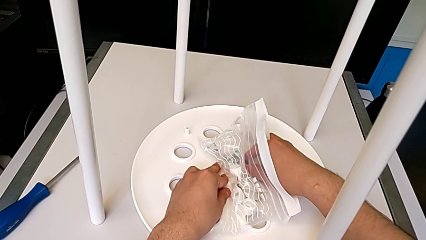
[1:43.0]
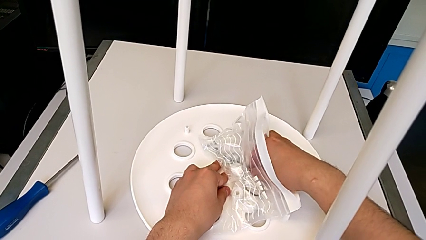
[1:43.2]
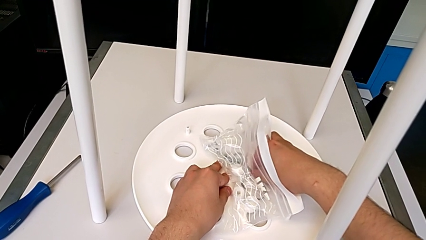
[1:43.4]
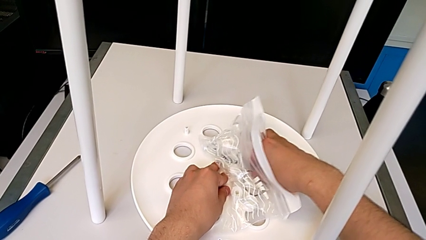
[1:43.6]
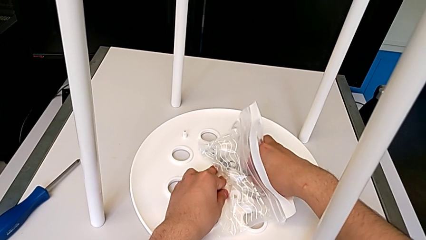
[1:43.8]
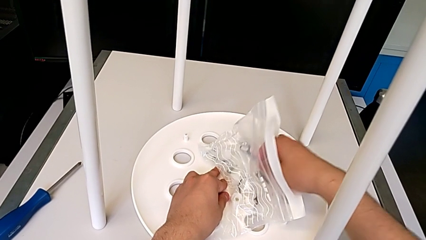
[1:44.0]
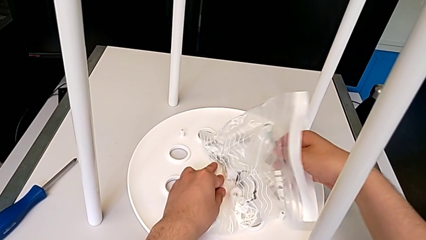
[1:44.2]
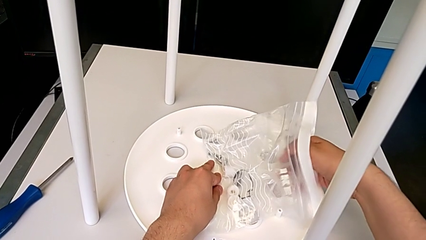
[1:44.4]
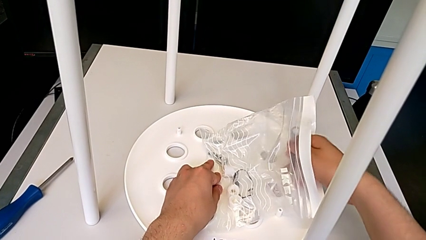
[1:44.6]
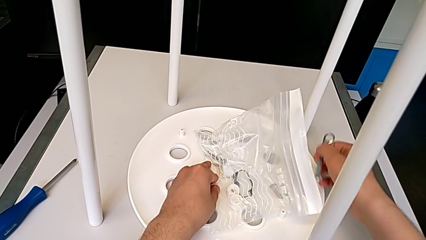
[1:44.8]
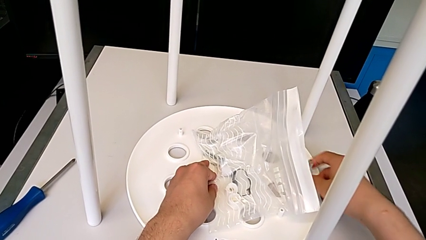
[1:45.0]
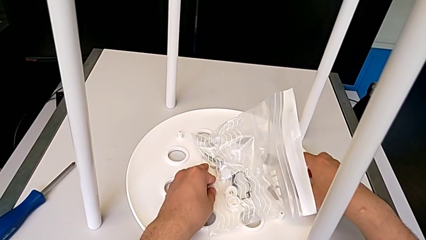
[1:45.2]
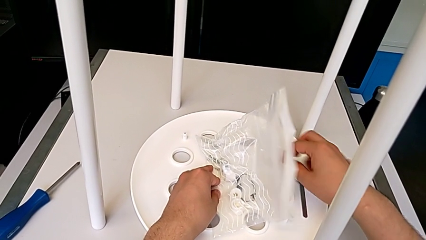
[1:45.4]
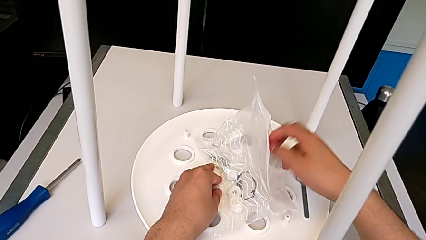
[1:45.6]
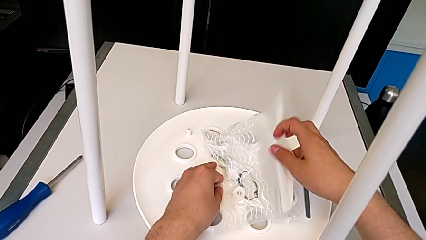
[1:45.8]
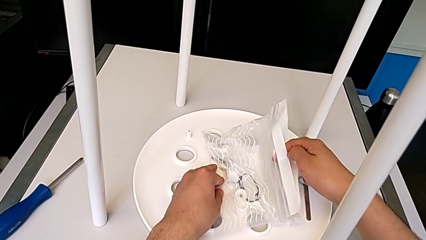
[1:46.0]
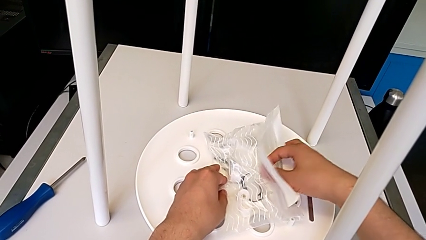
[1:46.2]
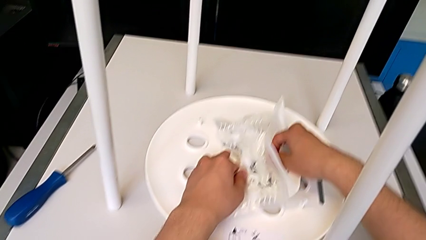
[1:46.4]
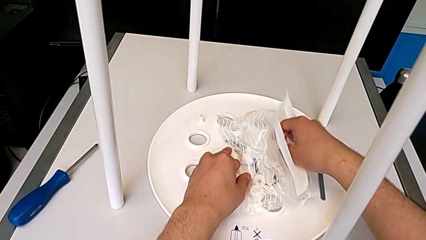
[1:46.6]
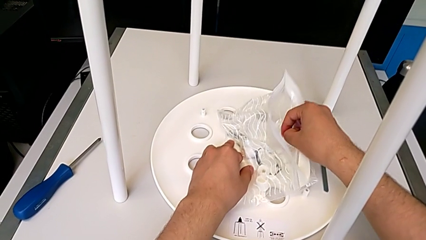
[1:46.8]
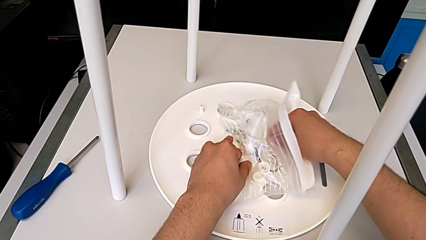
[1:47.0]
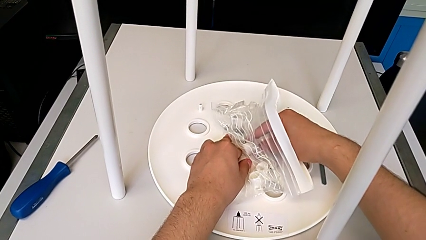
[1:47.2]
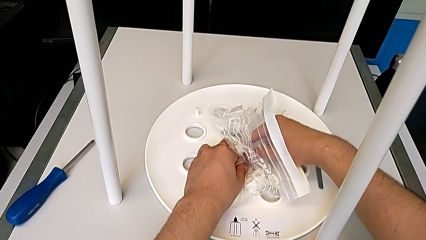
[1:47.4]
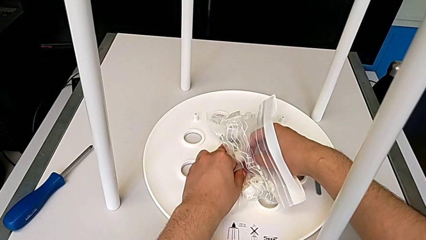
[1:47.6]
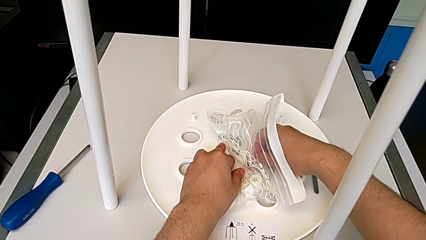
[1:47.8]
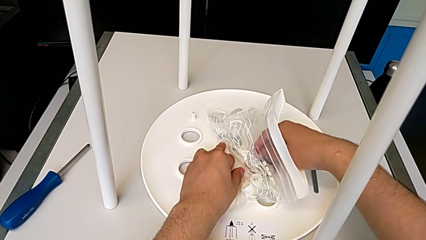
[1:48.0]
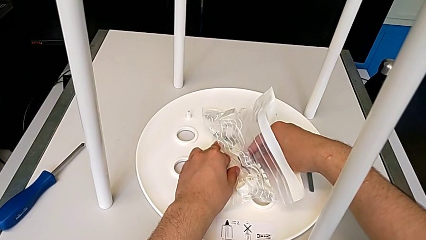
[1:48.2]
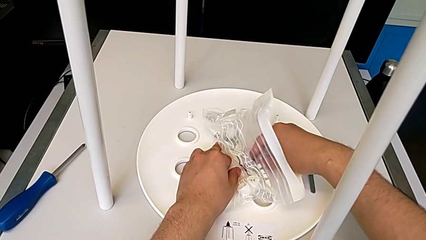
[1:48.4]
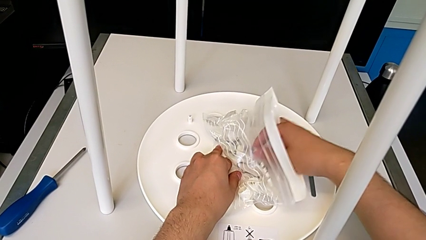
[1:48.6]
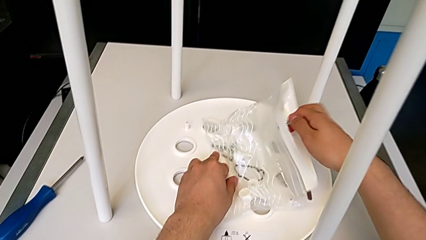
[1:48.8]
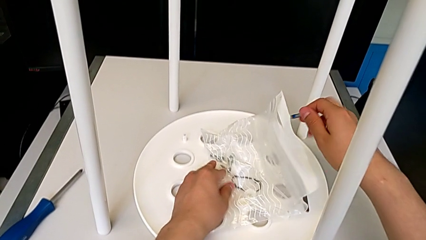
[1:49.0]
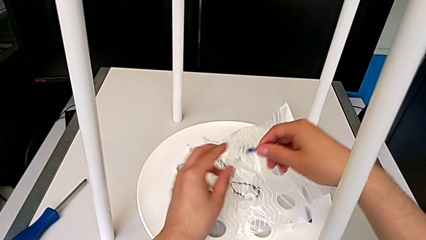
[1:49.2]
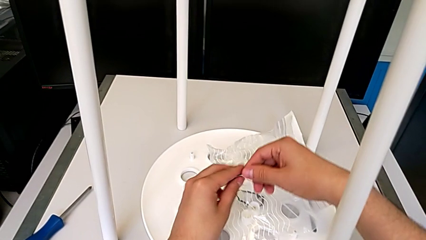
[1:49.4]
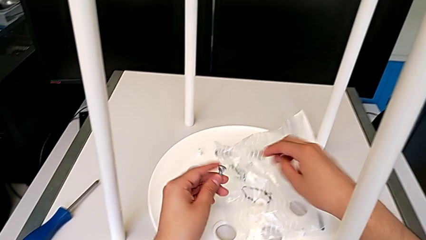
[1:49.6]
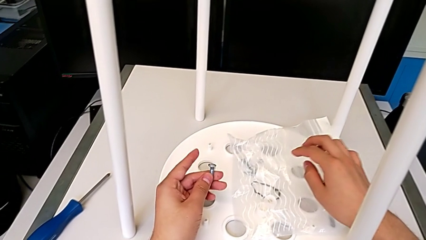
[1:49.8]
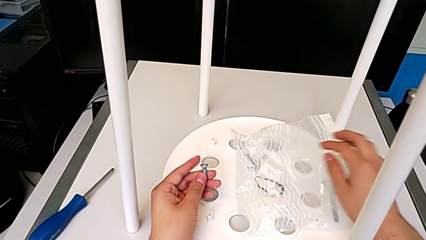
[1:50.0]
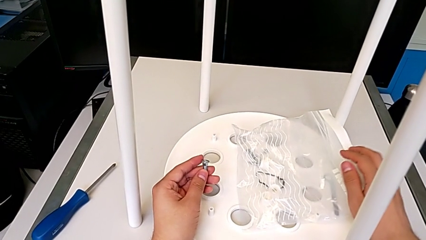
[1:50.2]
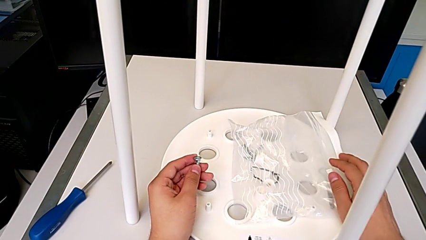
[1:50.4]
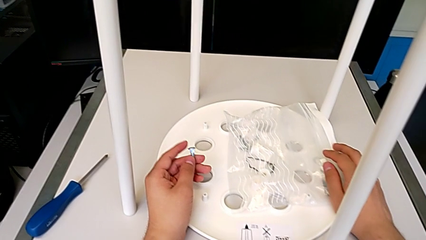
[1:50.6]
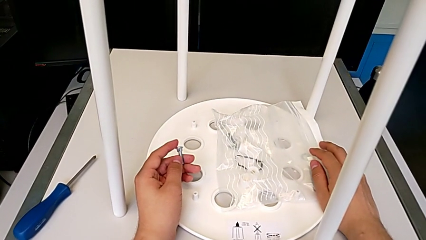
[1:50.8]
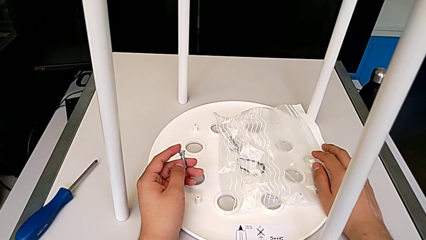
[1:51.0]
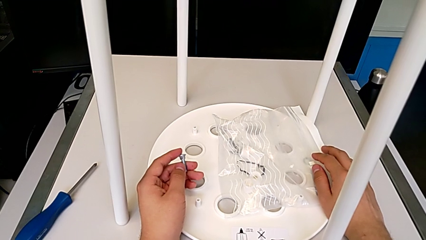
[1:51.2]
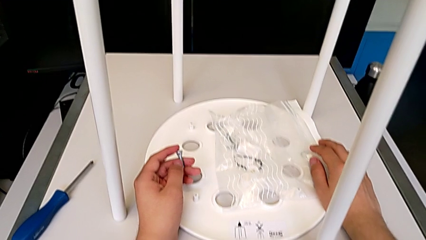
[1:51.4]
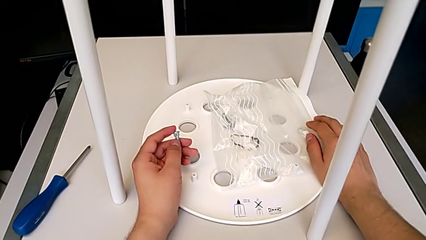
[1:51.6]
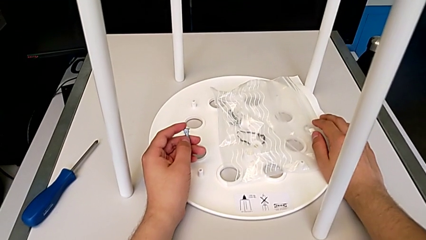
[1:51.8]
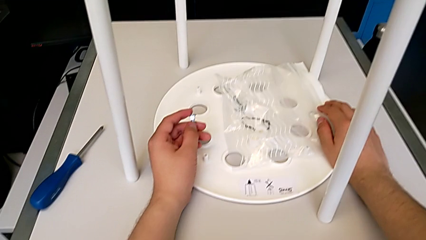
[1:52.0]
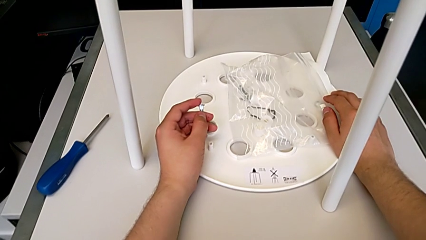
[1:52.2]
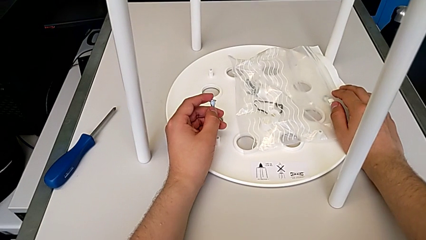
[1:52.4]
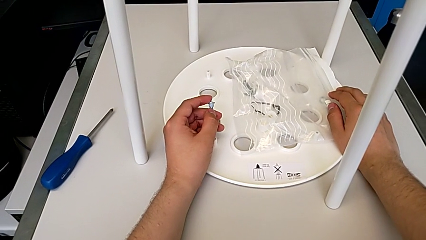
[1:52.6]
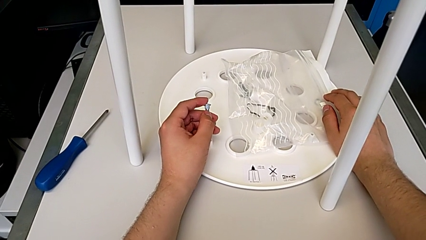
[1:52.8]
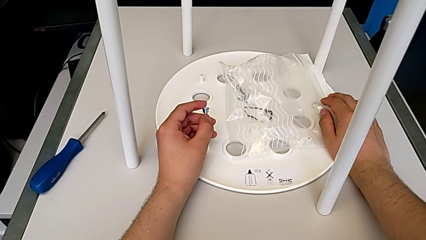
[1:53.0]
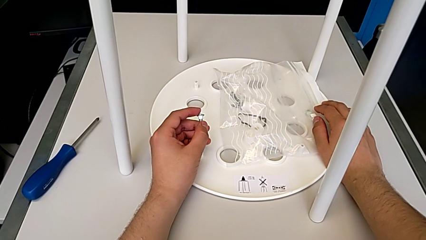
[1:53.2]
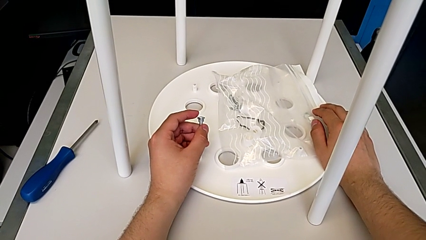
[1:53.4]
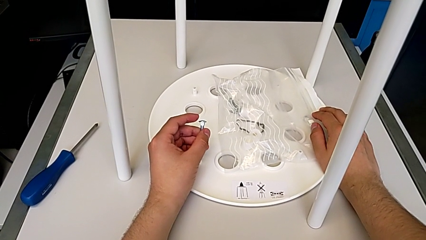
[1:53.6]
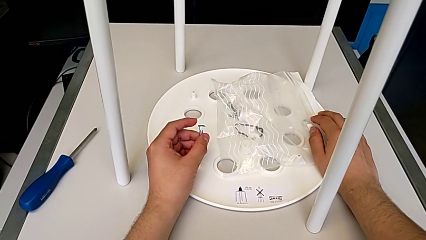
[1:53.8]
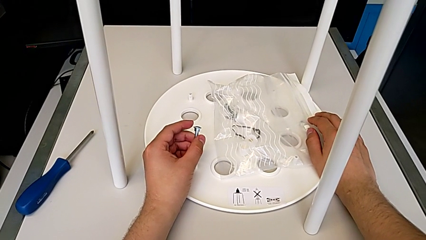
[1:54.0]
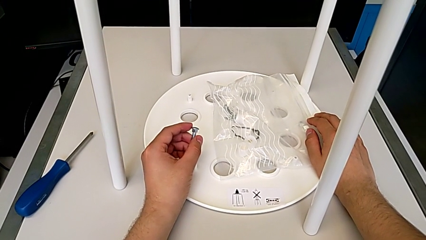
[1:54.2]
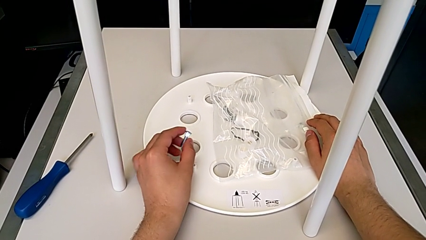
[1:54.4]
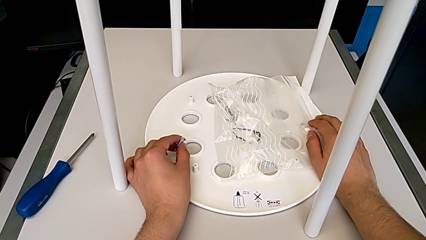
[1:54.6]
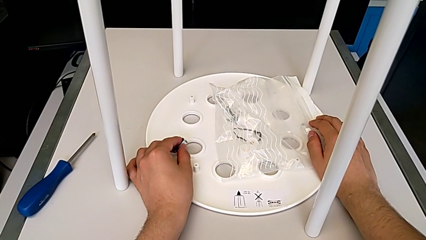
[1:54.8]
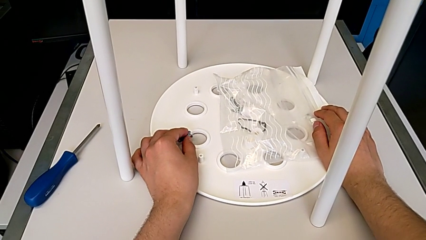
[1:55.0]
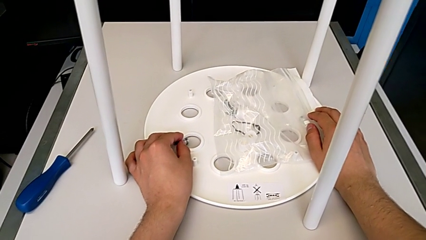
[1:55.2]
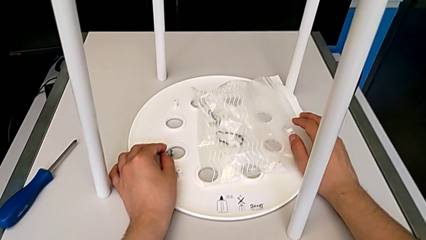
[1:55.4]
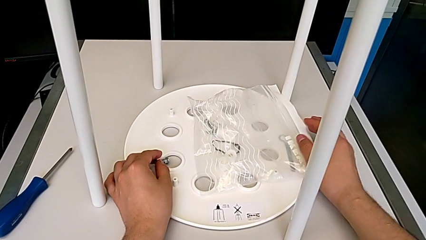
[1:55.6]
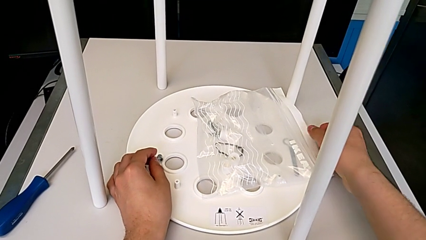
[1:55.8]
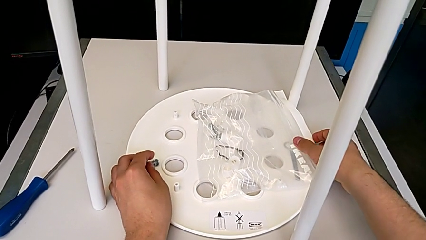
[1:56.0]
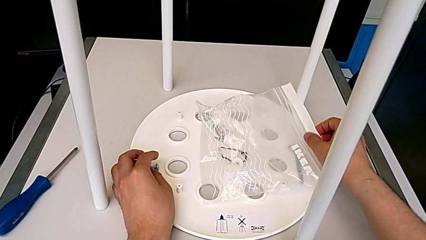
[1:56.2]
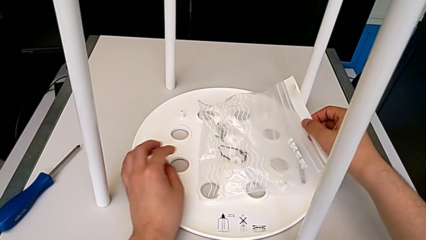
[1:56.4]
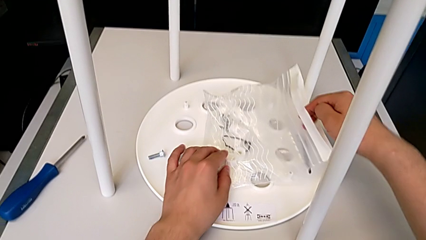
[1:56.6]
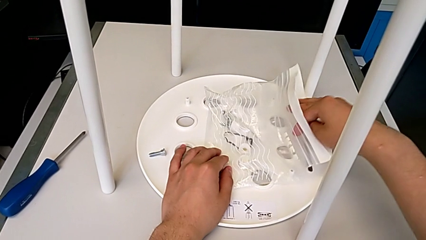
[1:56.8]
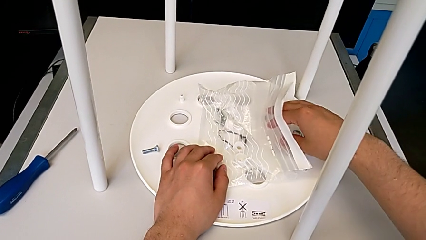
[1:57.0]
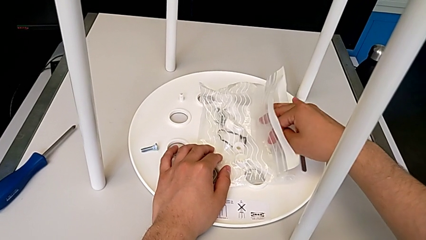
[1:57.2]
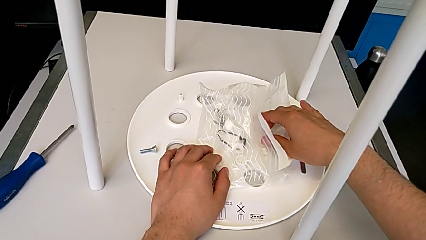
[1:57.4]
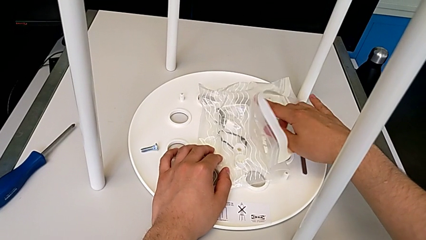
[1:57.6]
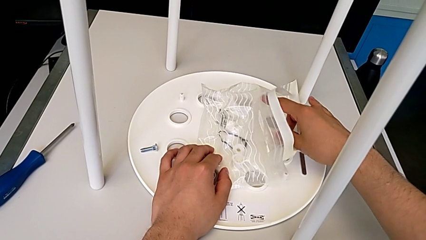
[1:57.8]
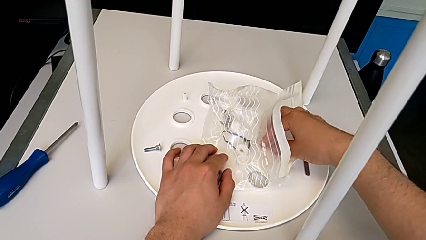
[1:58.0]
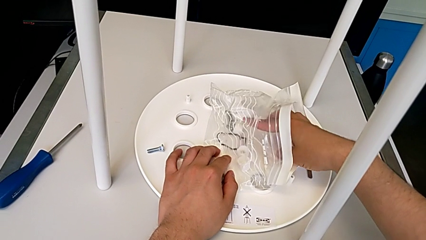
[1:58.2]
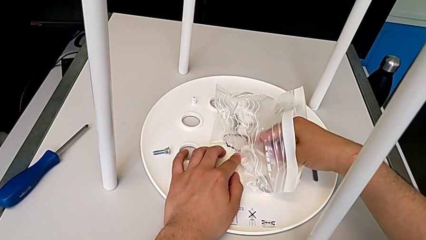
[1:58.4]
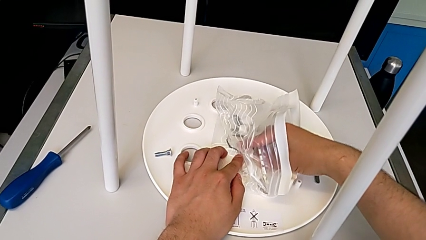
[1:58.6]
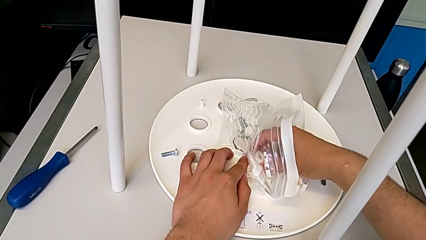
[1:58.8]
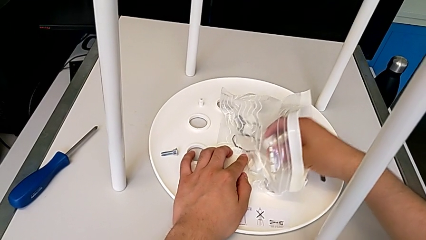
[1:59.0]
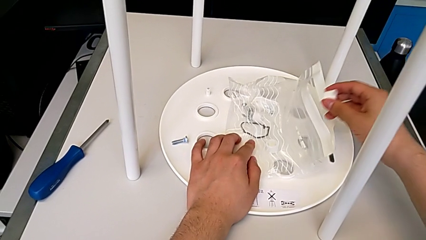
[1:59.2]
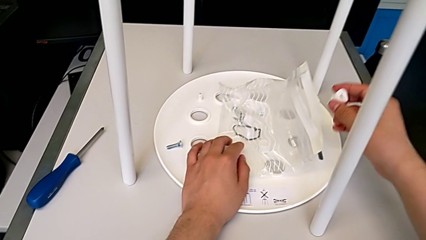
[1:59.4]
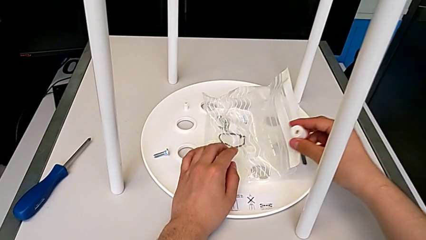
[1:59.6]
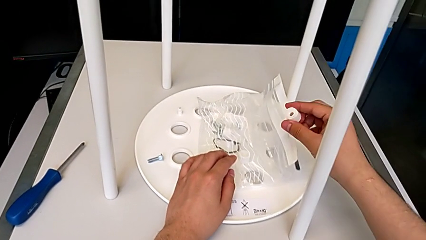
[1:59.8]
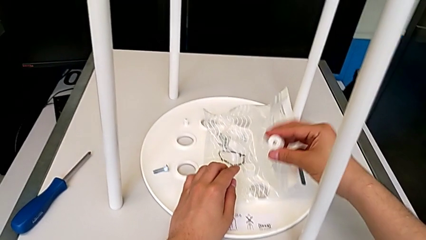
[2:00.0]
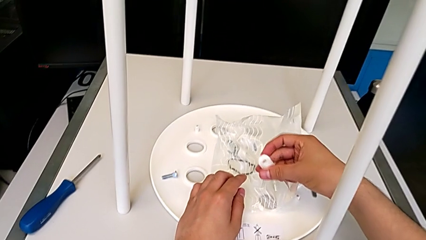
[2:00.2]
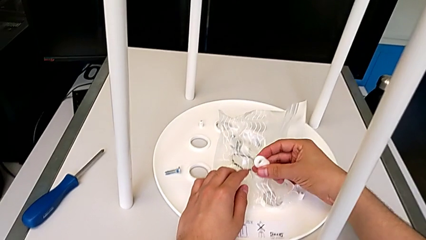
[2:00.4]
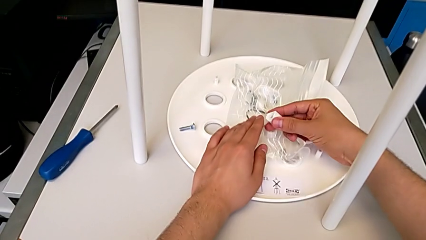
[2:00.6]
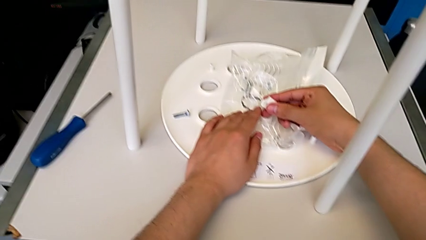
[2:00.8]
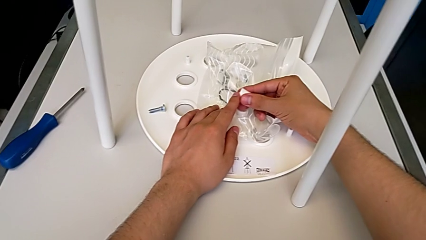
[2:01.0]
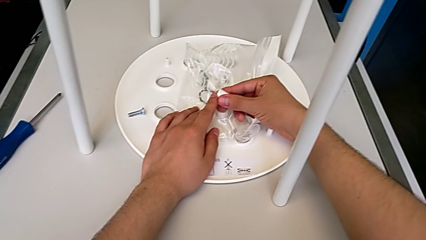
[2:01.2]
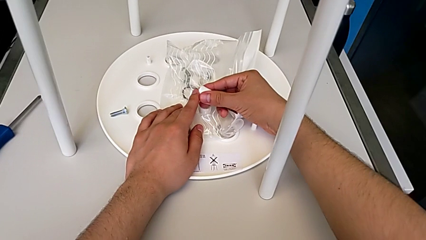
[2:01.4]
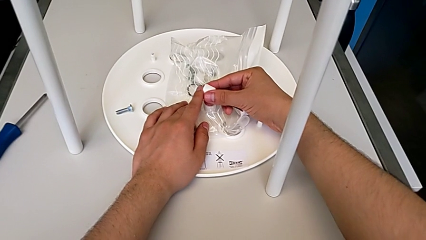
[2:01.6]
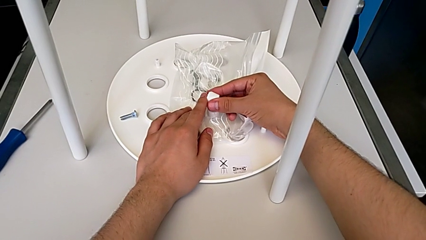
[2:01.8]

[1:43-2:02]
The camera wearer is grabbing the bolt and saddle washer from the screw bag. They keep grabbing the Allen wrench, grab the bolt and begin to wrongly grab the washer.
